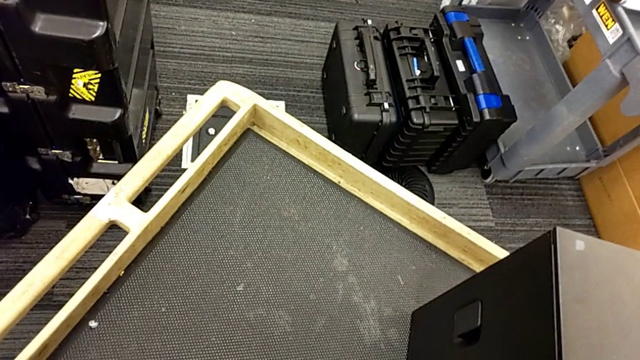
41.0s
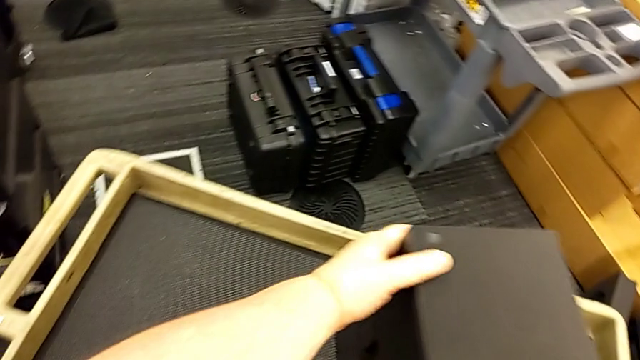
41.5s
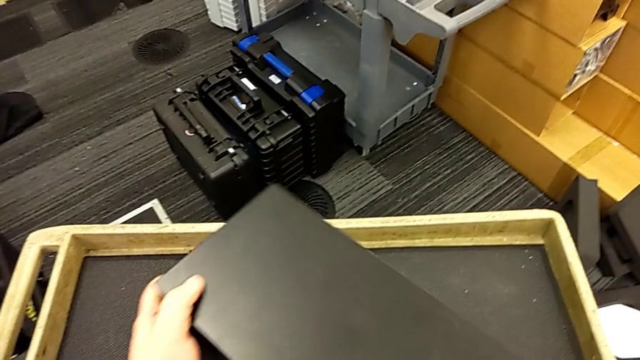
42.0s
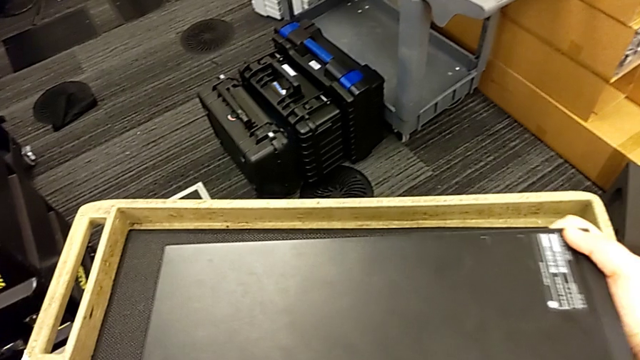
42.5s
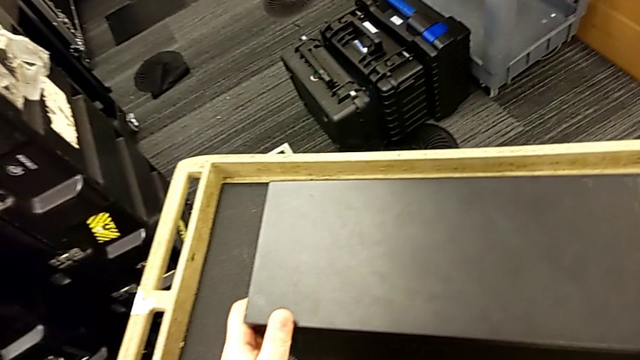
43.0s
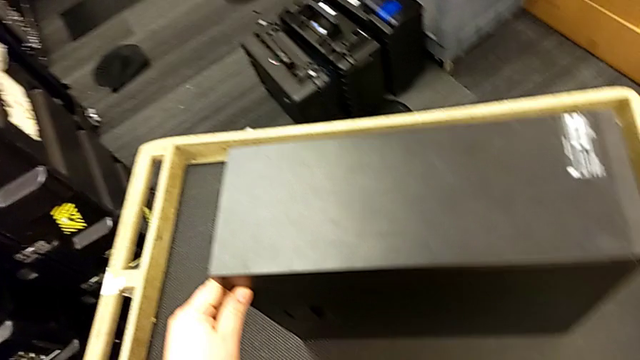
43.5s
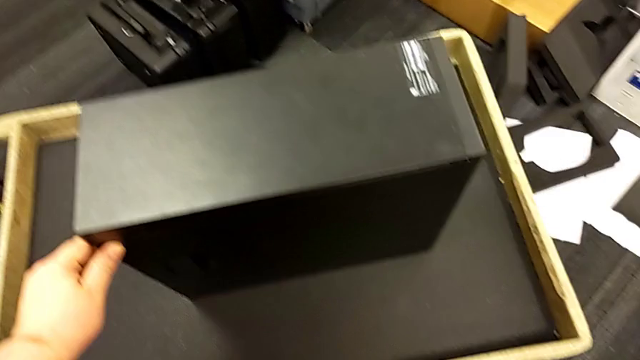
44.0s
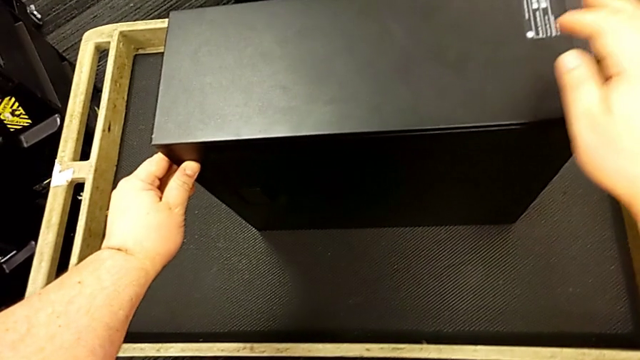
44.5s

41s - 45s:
The camera wearer is standing on the cart next to the computer tower. They keep flipping the computer tower.

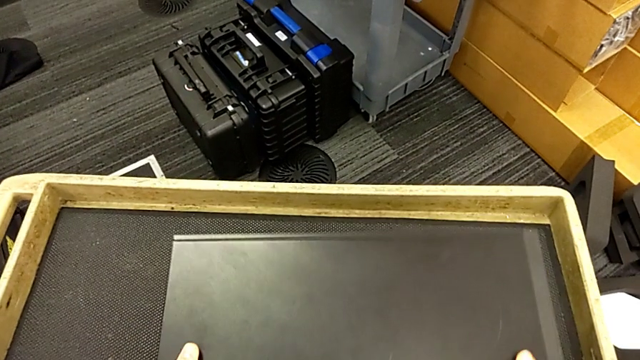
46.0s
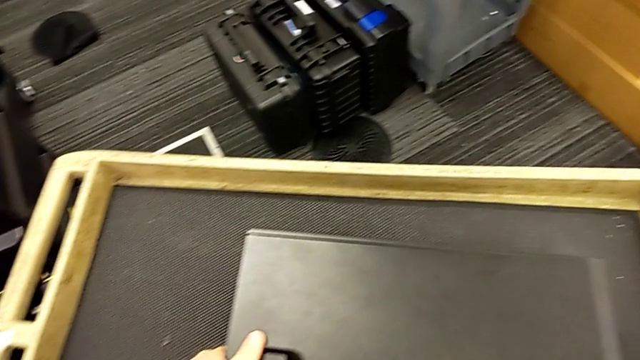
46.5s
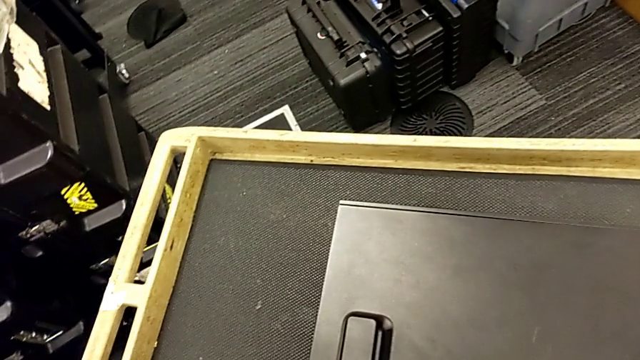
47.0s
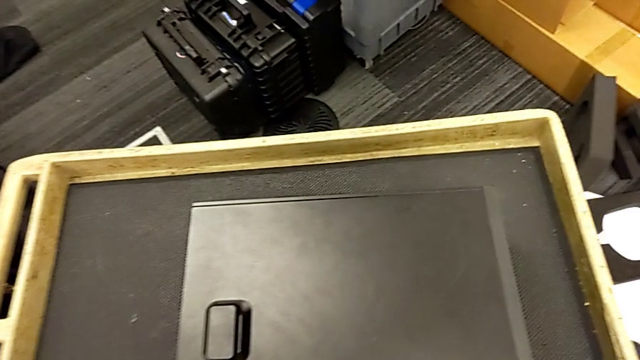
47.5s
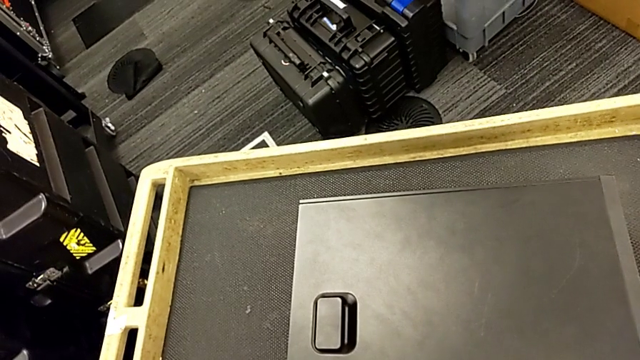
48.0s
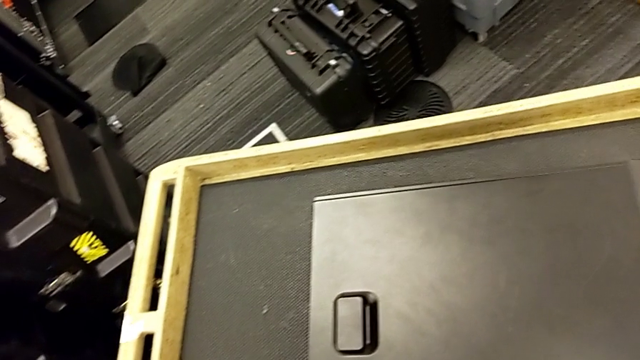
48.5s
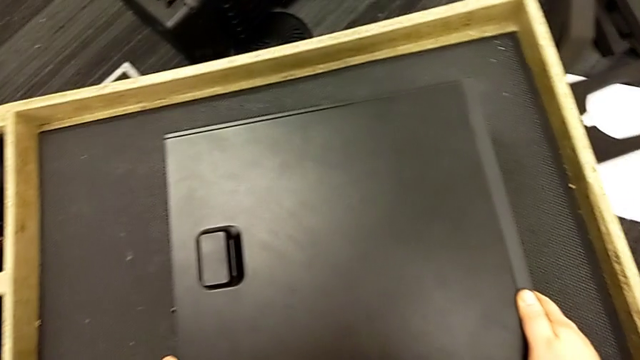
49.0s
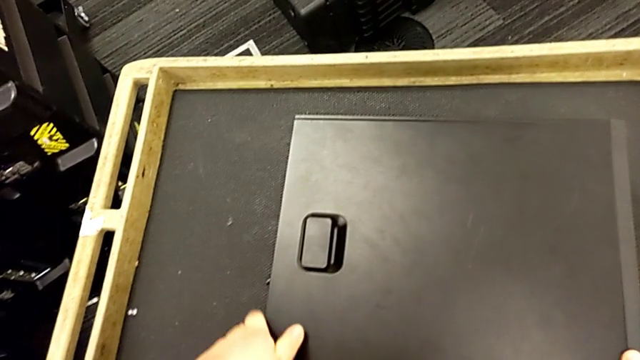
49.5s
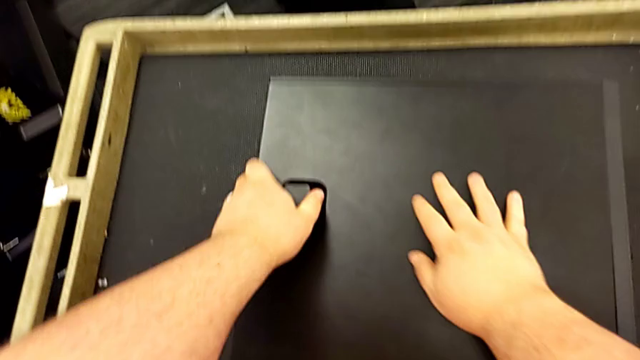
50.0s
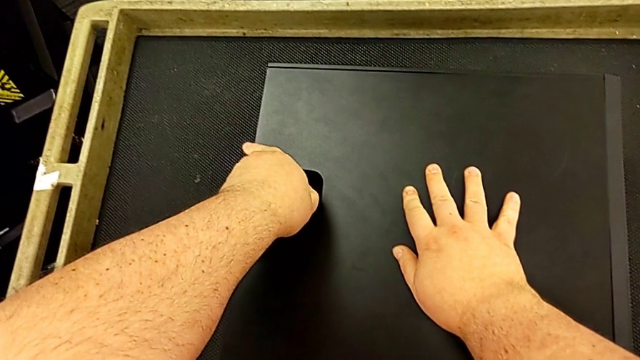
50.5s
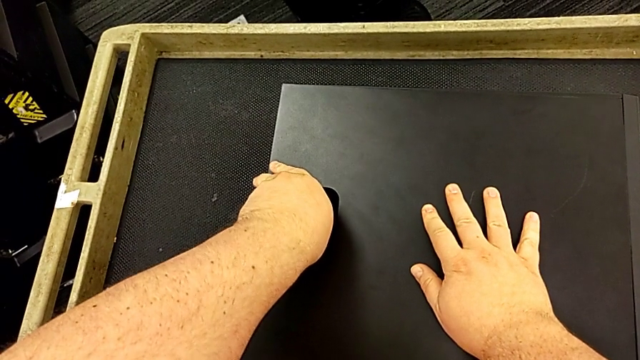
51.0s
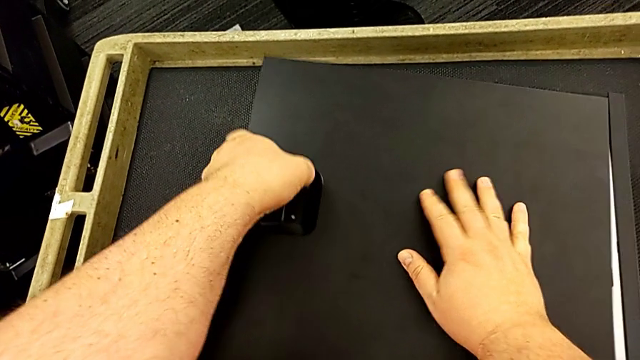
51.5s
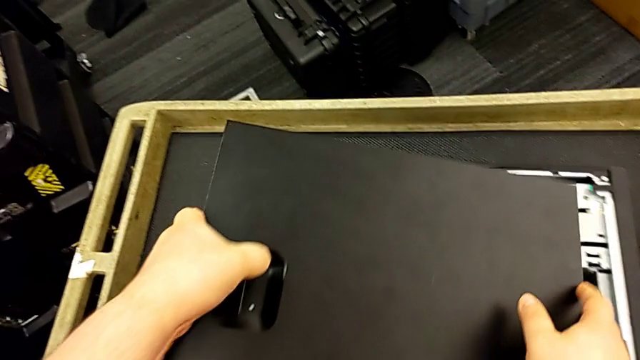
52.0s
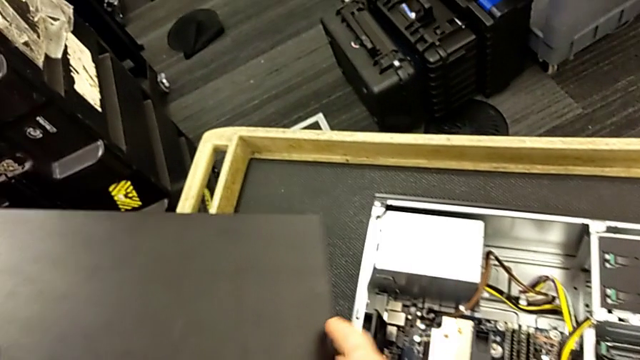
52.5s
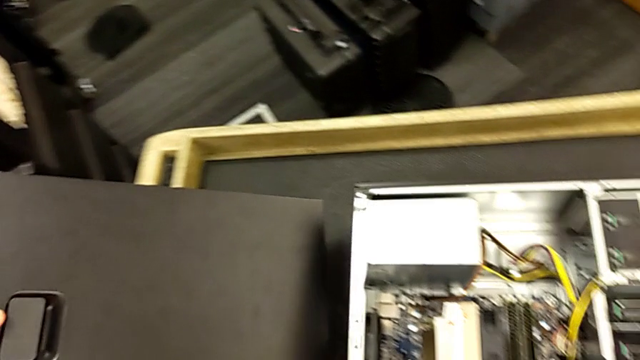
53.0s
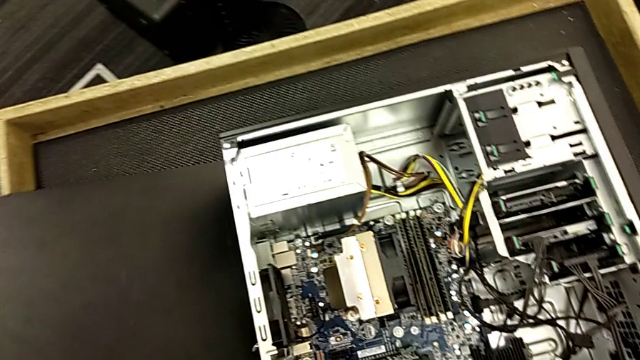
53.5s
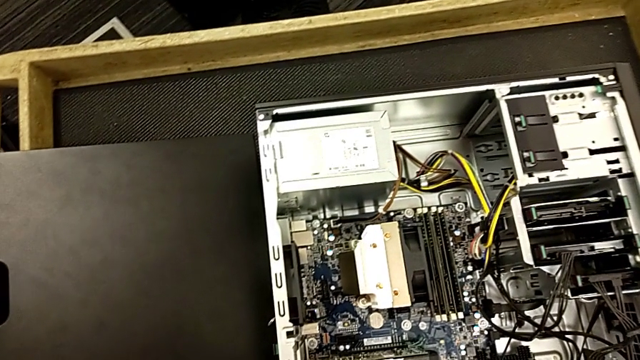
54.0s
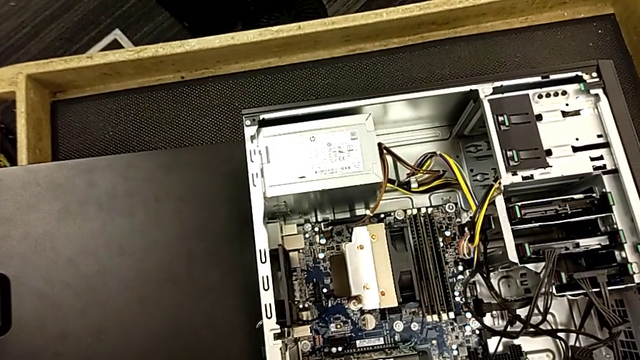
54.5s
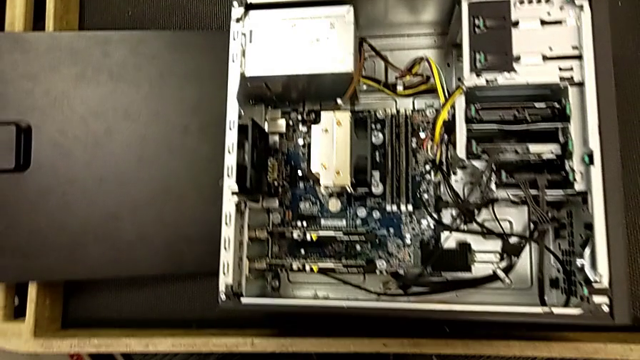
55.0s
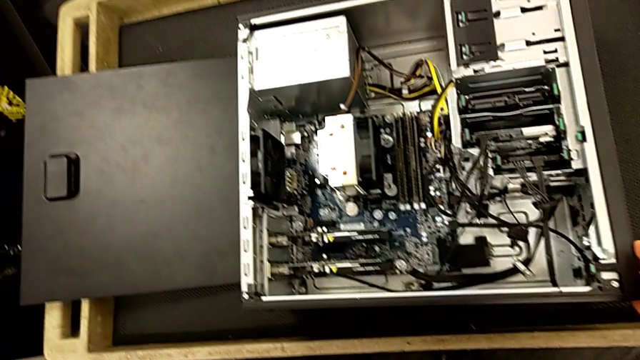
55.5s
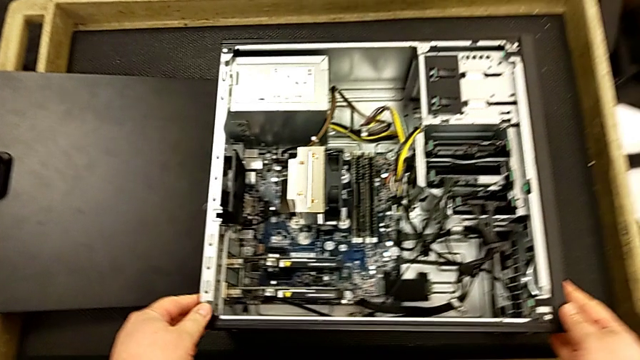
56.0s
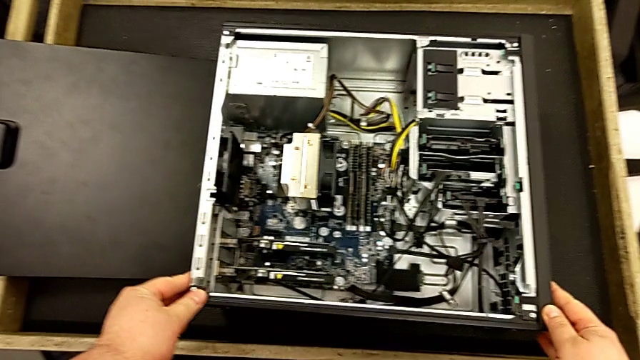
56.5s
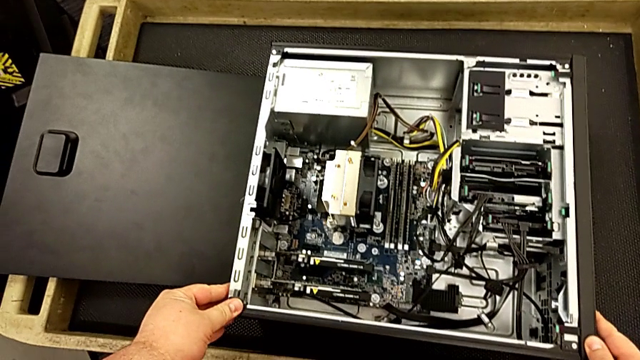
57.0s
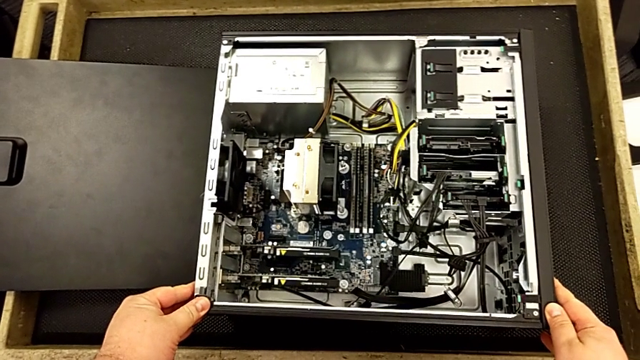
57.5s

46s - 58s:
The camera wearer removes the computer's cover. They touch the computer tower, withdraw the cover and touch the computer tower.

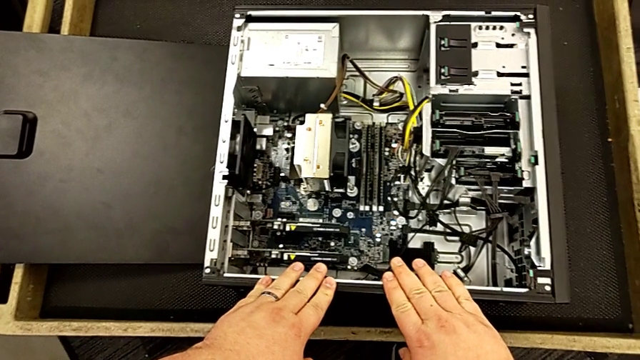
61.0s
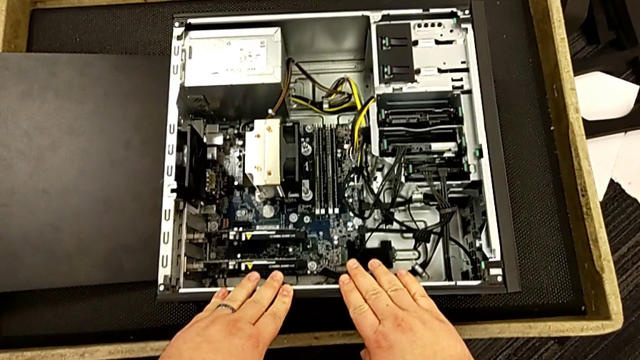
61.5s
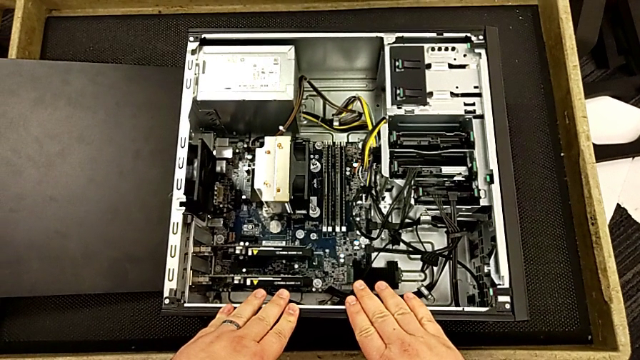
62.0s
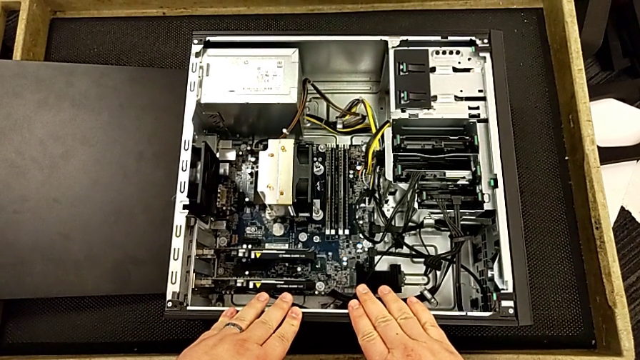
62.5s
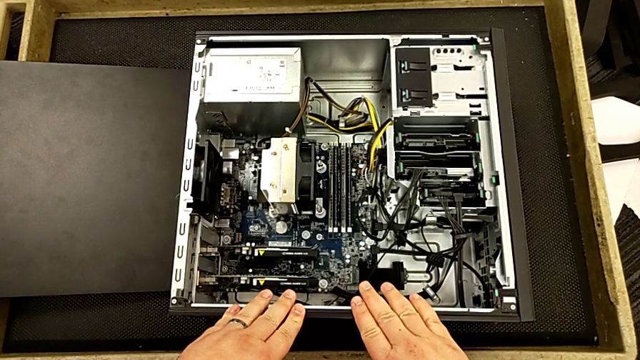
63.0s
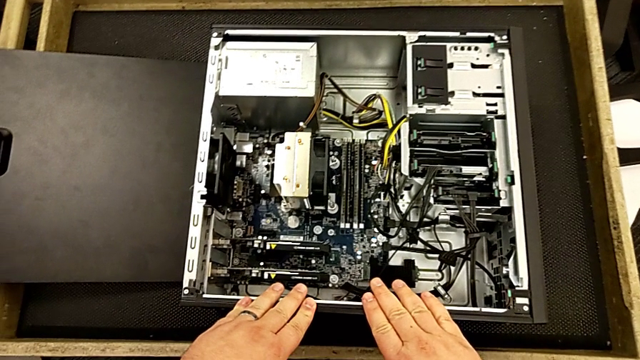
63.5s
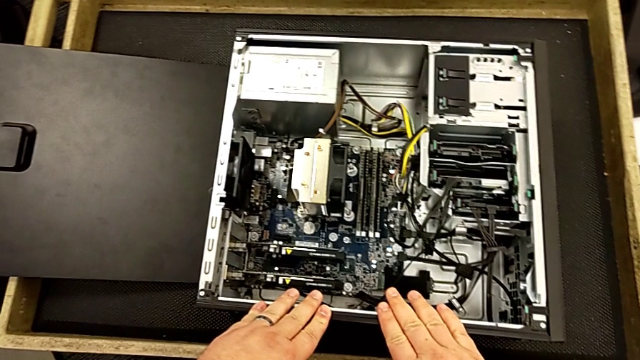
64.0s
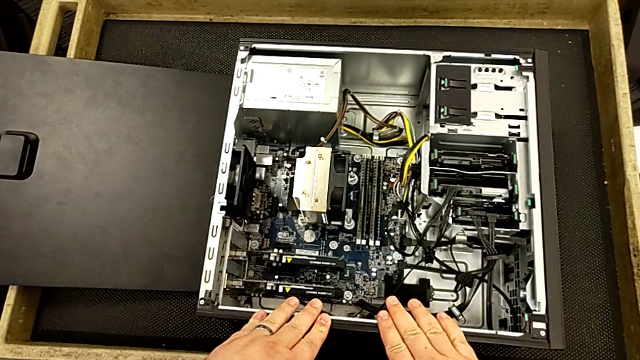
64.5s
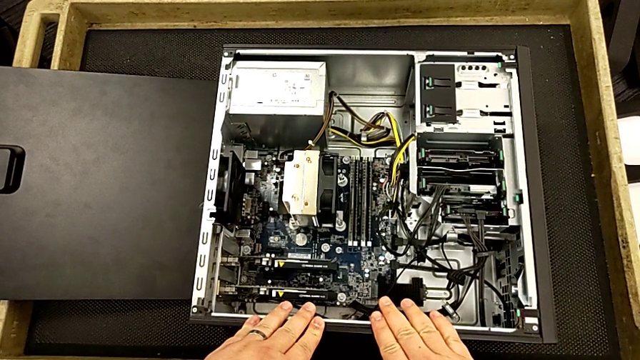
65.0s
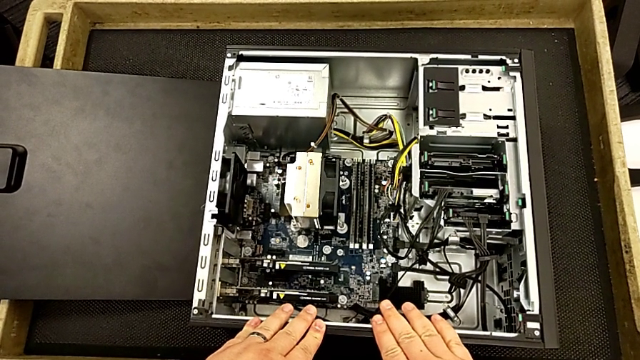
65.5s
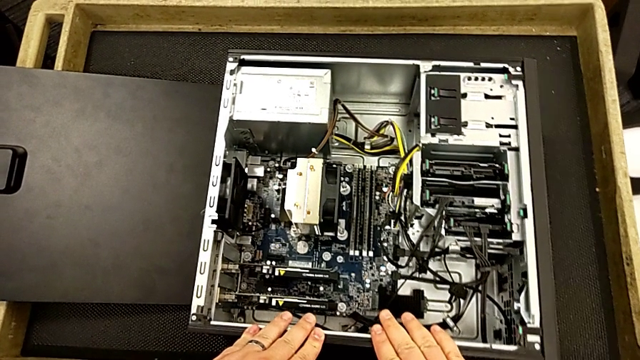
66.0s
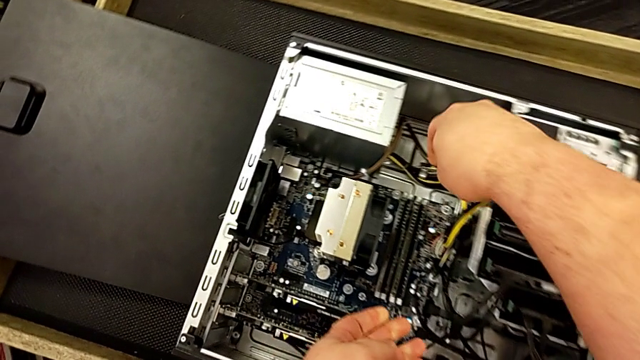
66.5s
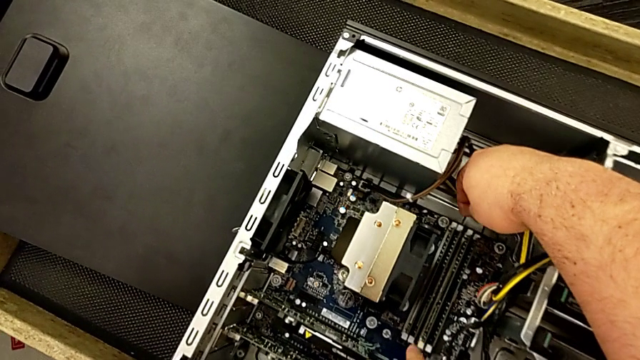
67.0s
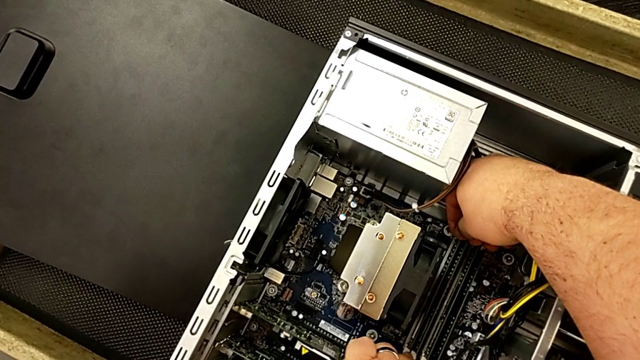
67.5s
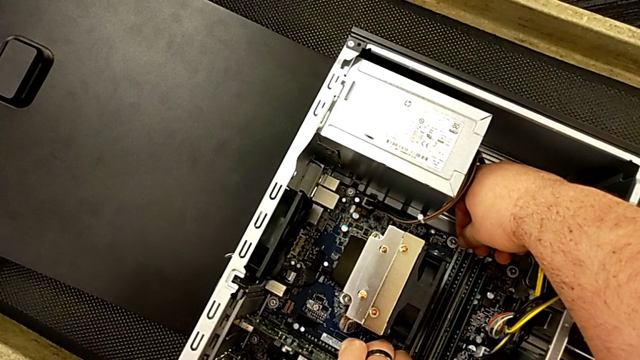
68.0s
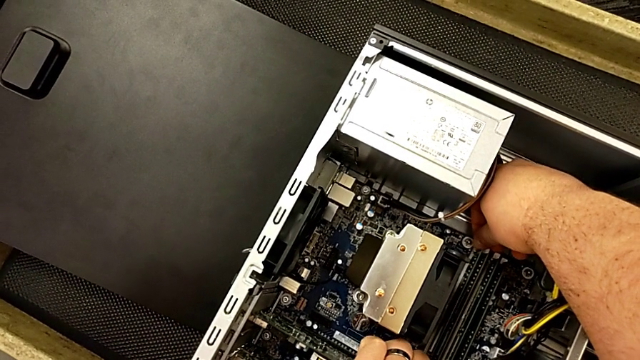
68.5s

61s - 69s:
The camera wearer is removing the RAM. They touch the computer tower twice.
